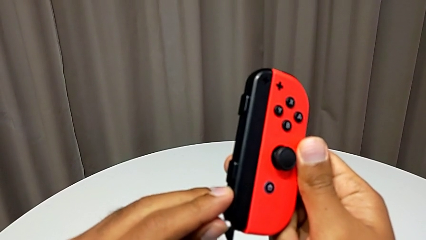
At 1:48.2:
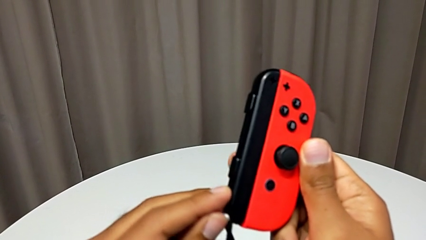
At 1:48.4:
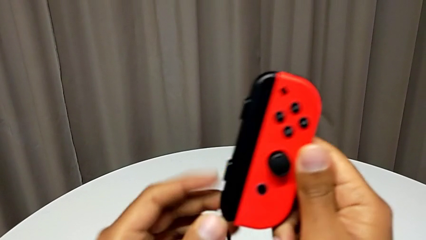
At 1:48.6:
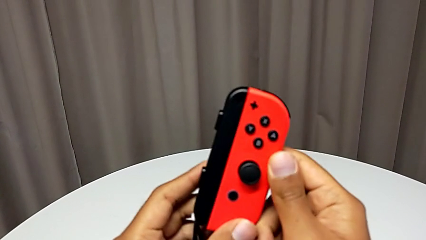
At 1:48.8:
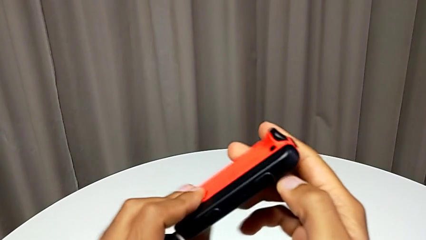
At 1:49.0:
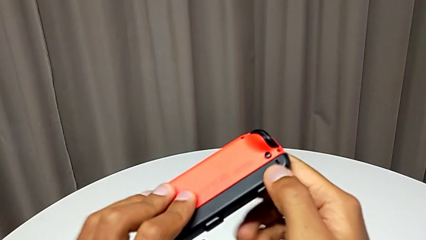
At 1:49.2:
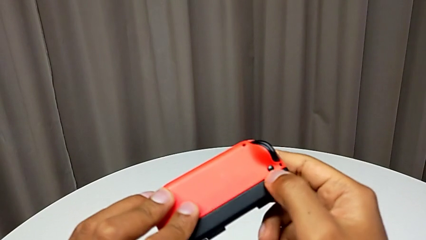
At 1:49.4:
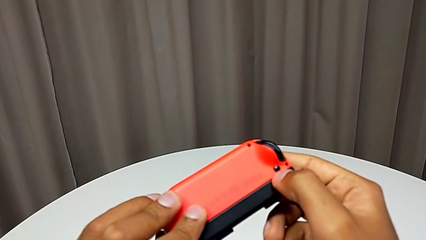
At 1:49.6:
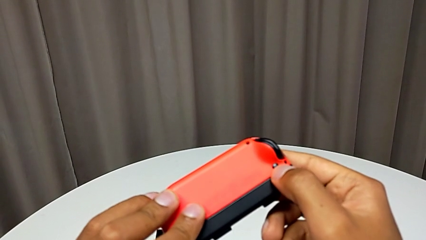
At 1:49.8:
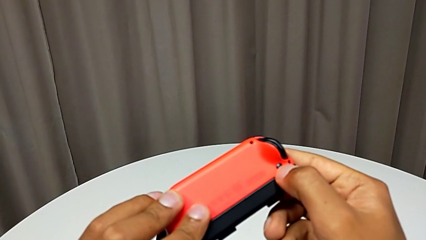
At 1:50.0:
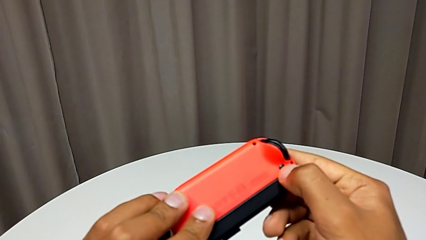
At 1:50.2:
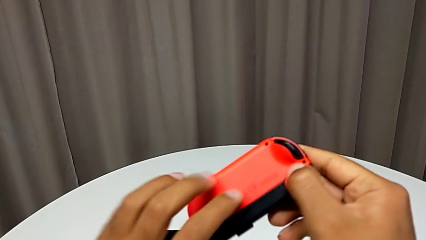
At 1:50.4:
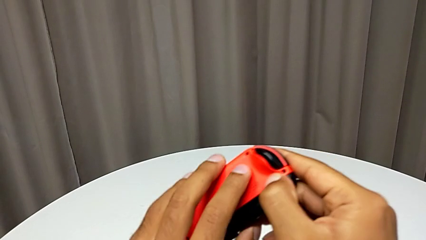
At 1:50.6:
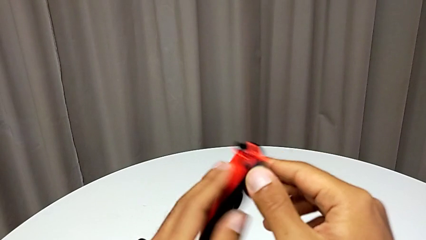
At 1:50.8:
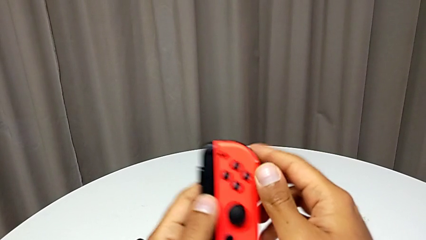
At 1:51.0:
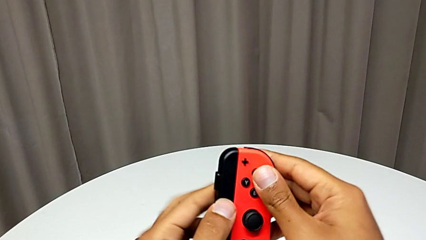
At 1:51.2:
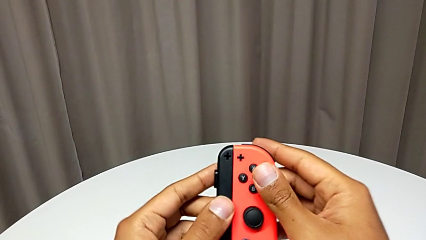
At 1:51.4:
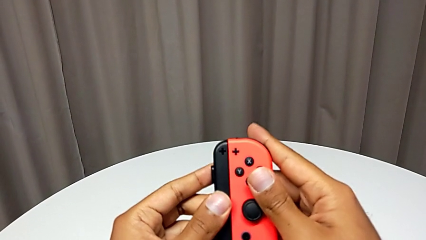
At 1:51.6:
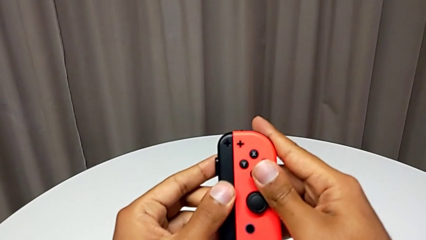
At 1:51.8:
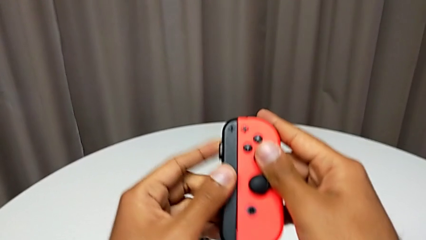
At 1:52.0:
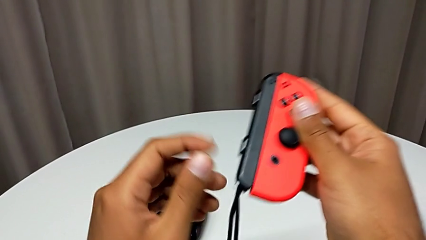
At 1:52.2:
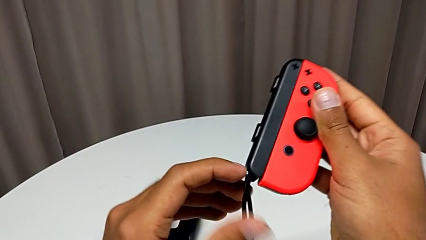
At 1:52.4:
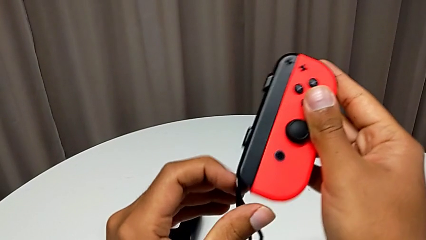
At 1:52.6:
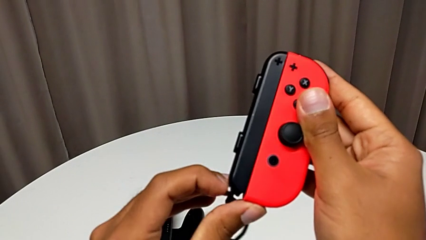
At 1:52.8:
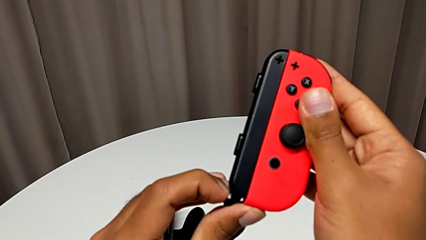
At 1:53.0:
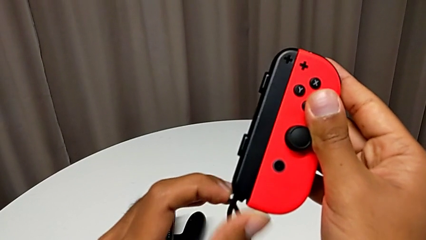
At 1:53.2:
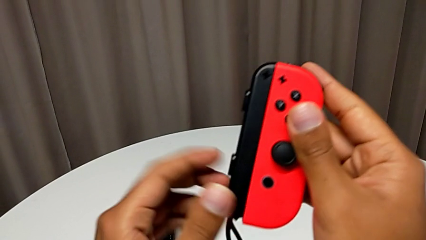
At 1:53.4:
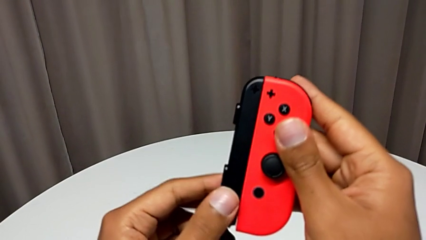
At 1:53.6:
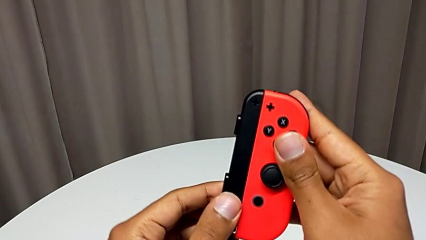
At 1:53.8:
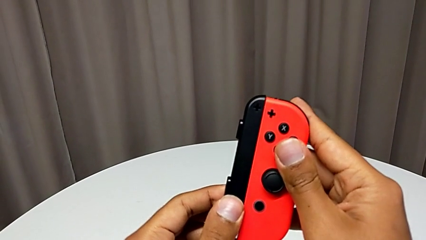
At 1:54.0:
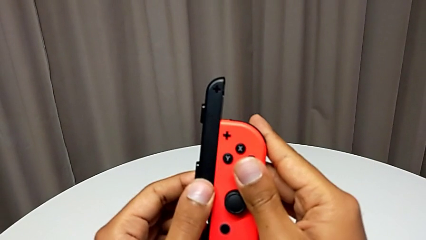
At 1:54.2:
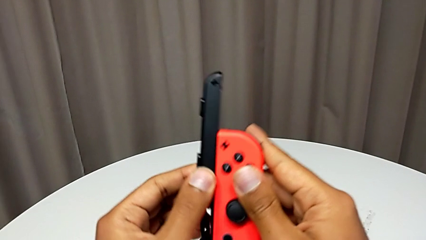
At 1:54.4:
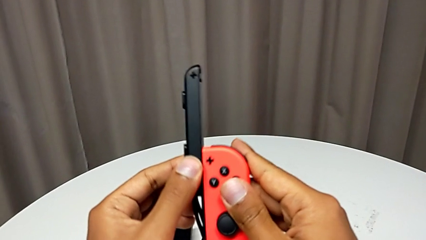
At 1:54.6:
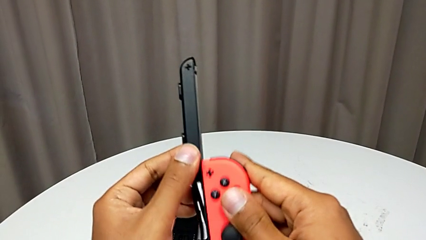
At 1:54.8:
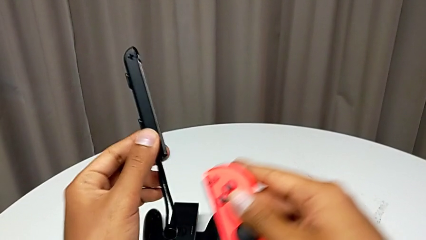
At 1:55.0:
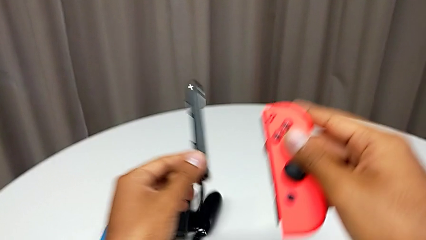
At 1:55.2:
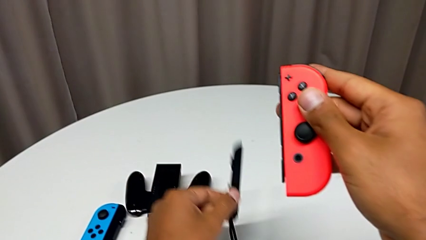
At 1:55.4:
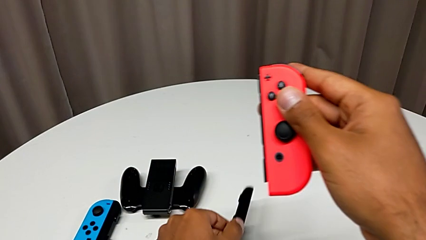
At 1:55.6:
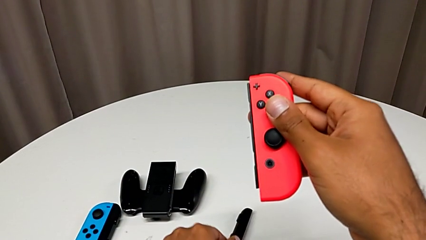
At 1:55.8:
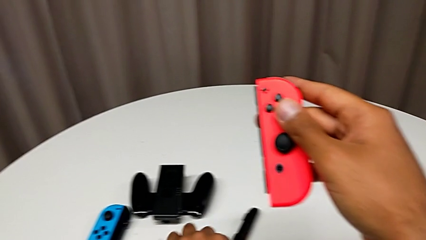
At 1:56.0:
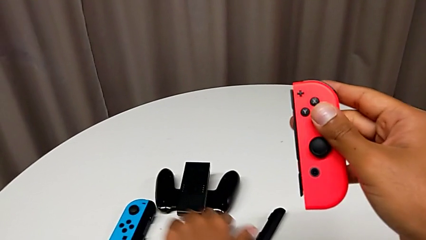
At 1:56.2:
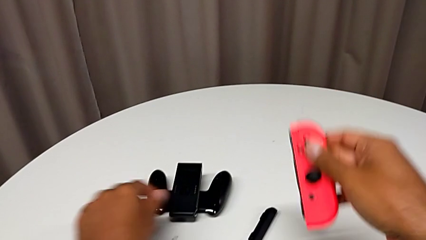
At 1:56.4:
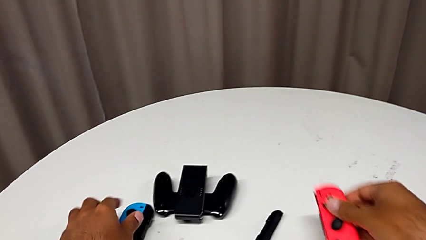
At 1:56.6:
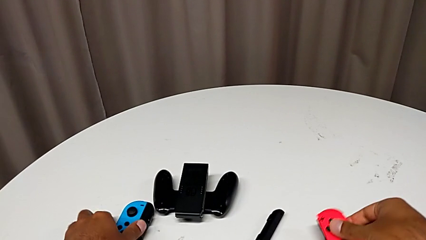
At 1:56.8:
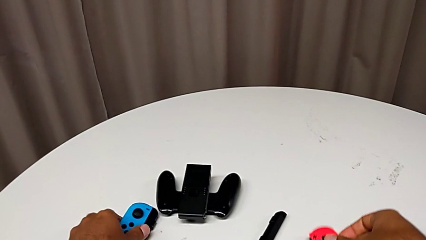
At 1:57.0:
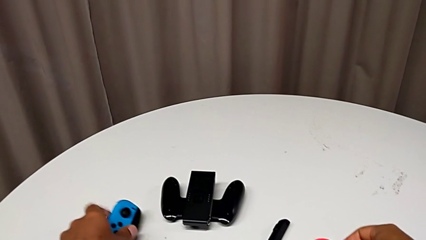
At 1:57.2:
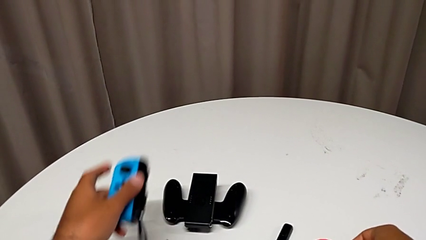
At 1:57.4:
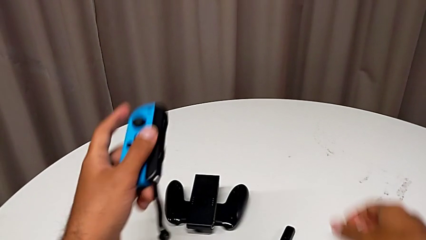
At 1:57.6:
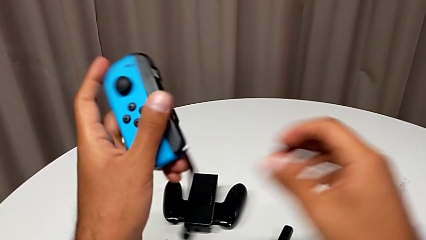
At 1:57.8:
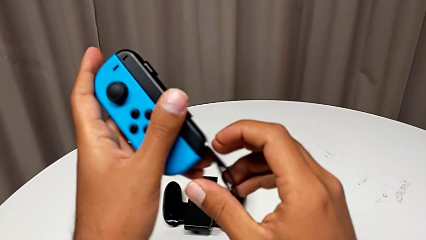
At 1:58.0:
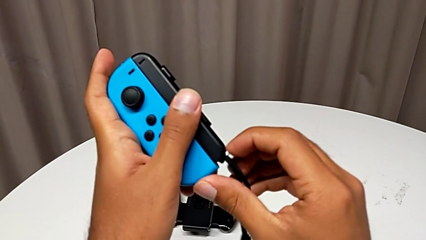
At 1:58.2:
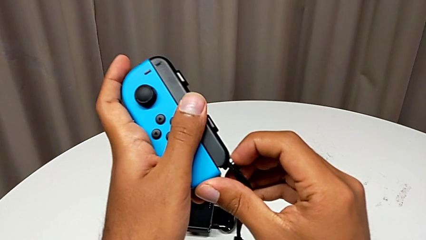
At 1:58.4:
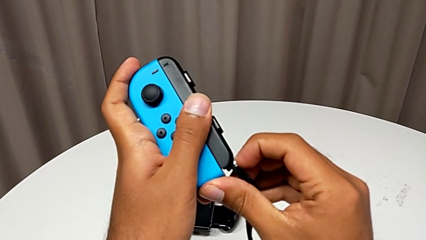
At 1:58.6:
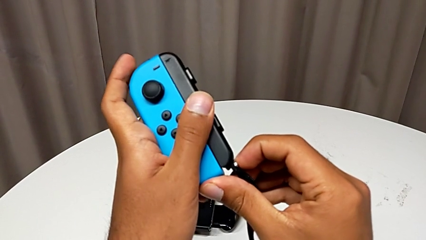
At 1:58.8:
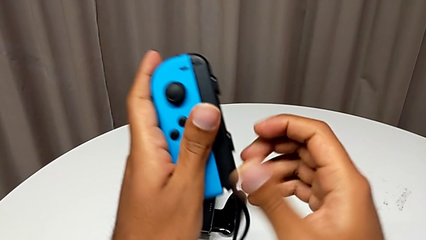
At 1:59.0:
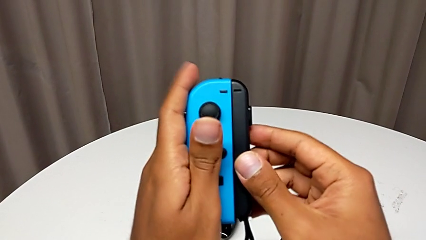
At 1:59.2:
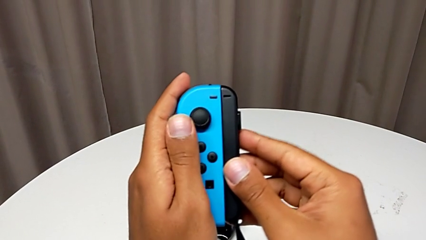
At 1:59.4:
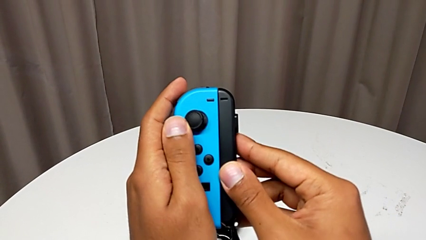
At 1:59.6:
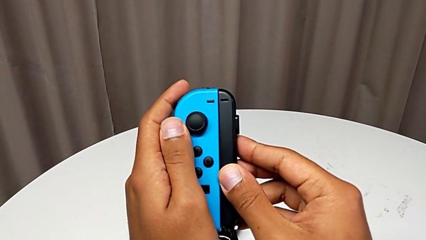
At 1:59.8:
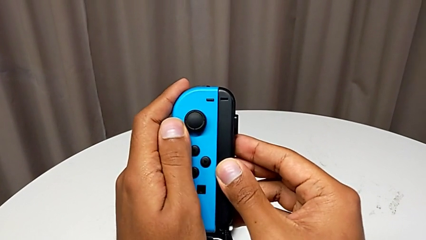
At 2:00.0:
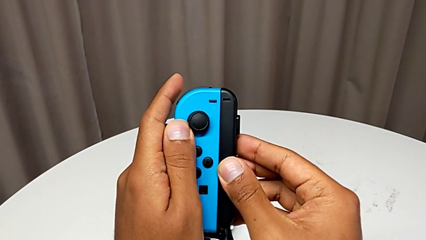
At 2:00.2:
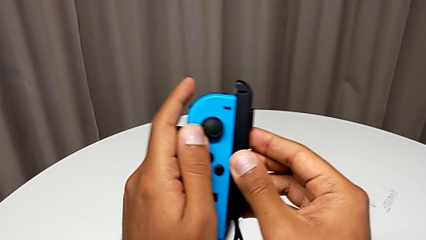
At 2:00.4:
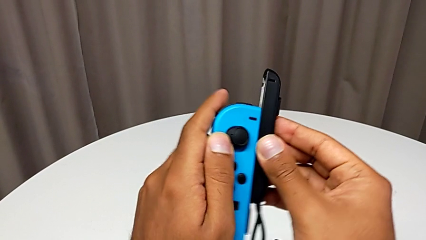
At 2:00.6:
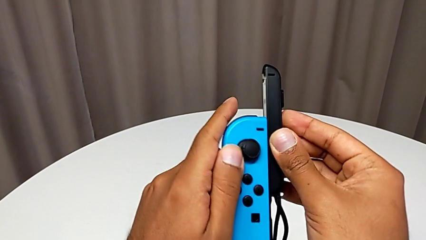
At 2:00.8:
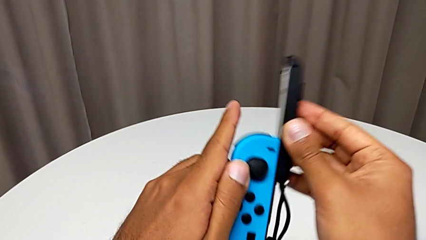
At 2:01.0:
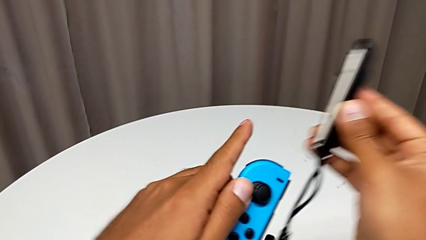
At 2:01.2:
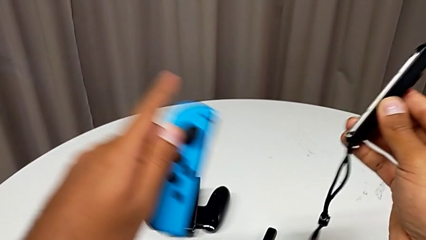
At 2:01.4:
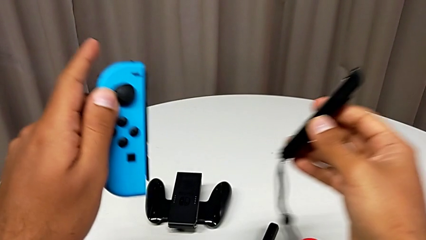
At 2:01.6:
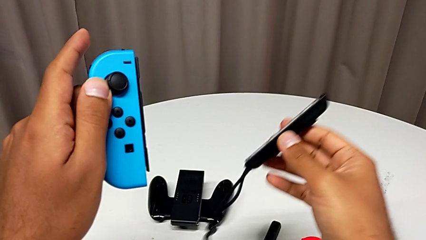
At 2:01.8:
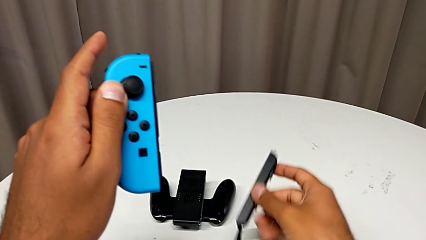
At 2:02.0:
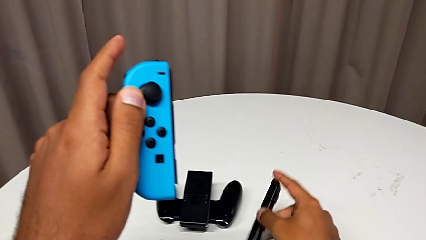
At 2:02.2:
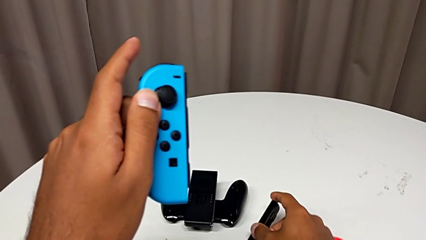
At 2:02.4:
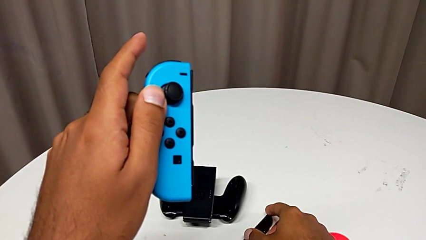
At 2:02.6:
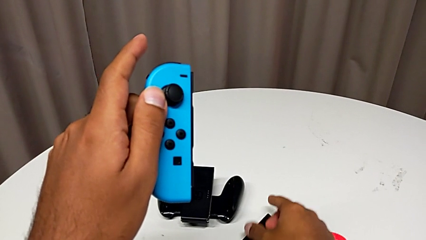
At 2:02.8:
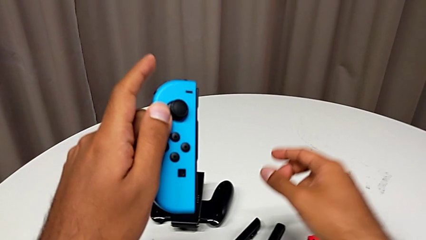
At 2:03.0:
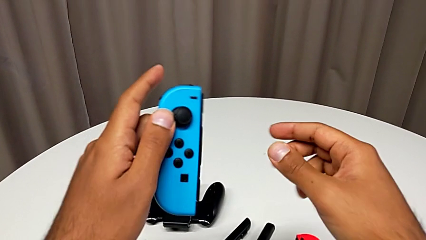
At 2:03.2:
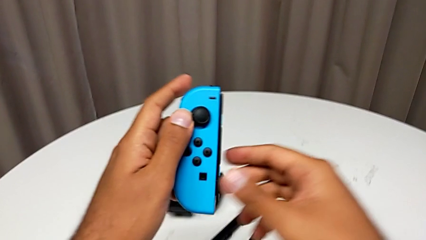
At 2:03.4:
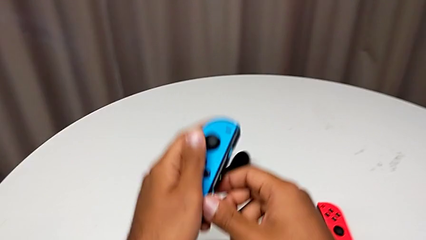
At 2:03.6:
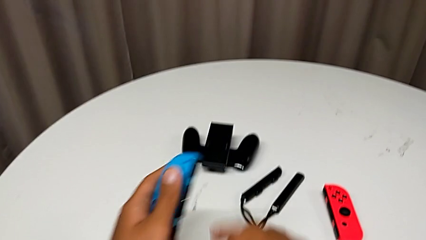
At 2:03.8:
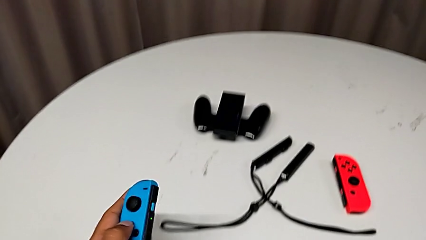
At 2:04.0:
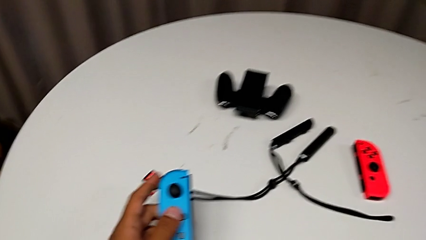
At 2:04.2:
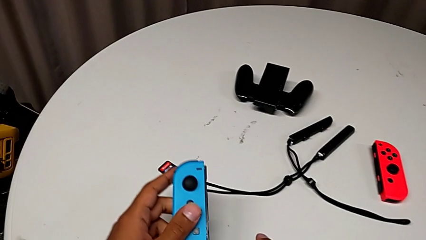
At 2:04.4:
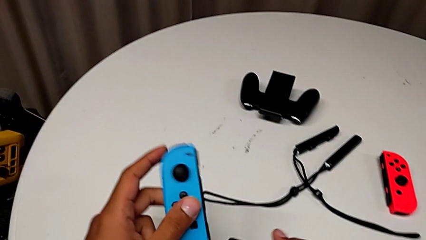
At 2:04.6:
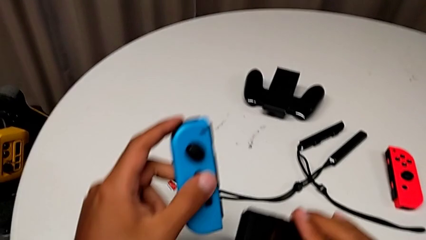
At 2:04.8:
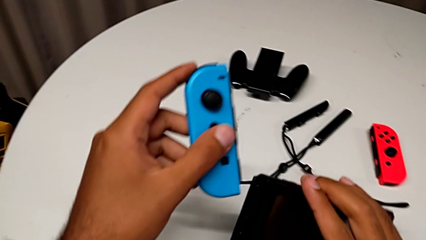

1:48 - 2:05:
The camera wearer is changing the Joy-Con controller from the Joy-Con straps to the handheld mode. They wrongly press the black button, withdraw the Joy-Con strap, grab the blue Joy-Con controller, unlock the white Joy-Con strap lock, withdraw the Joy-Con strap, place it and hold the blue Joy-Con controller.
